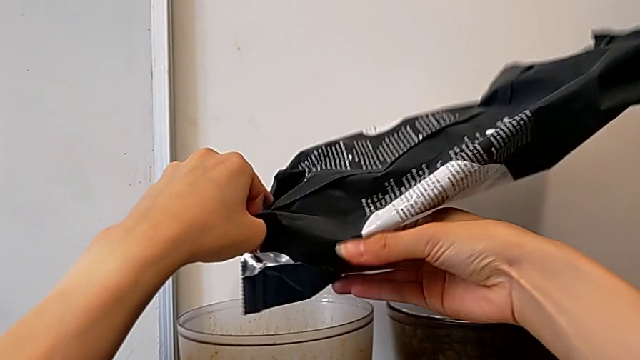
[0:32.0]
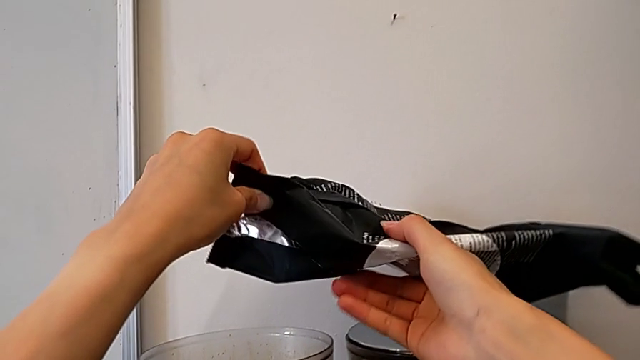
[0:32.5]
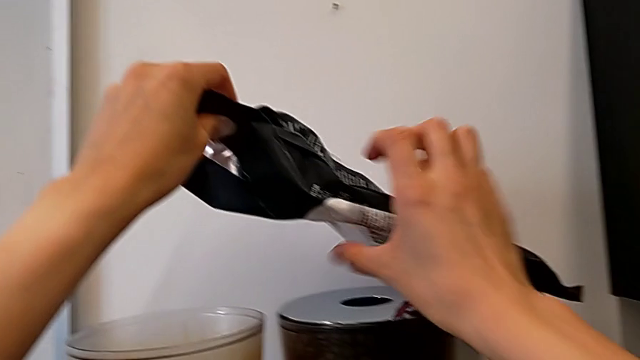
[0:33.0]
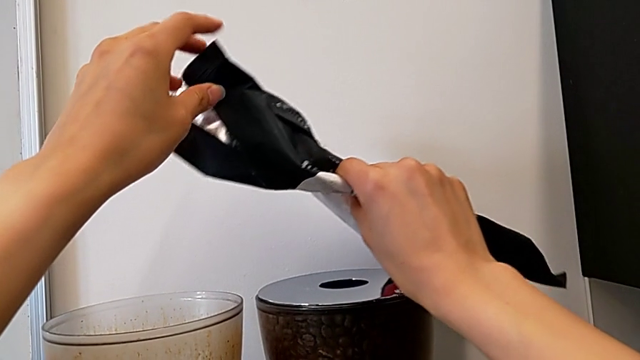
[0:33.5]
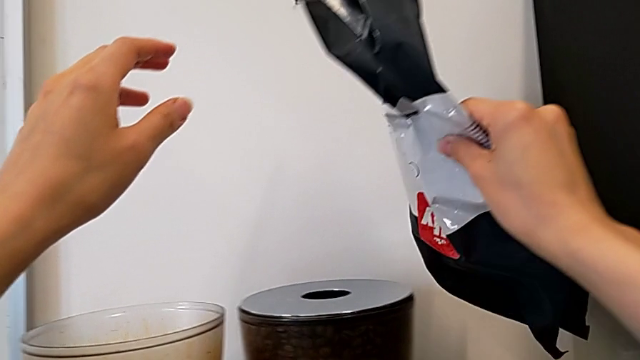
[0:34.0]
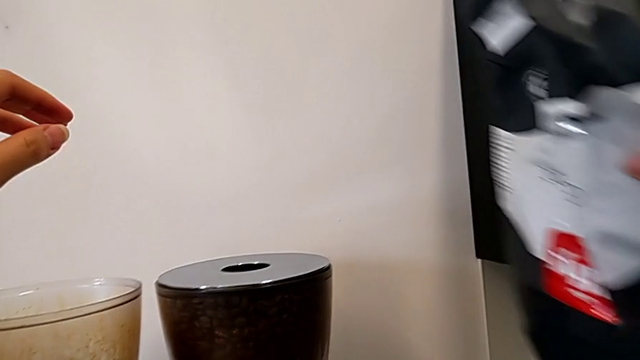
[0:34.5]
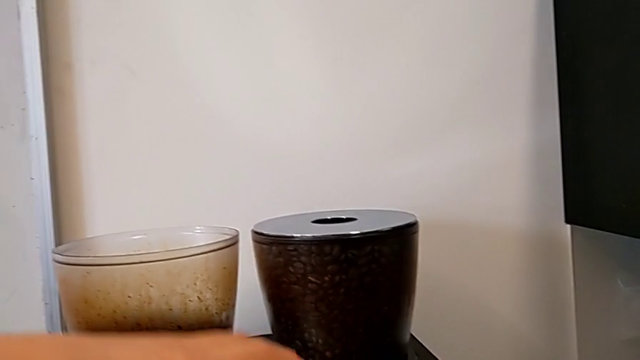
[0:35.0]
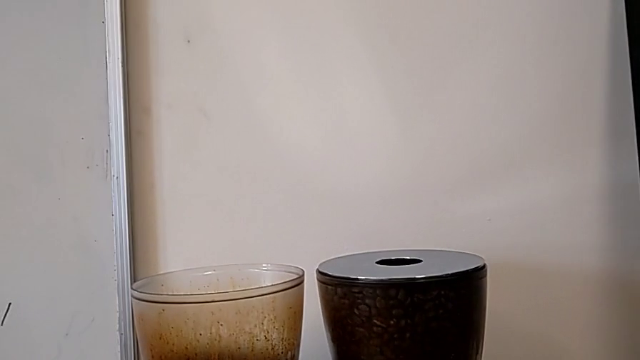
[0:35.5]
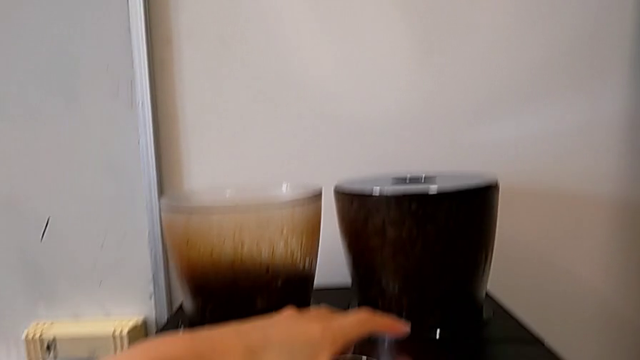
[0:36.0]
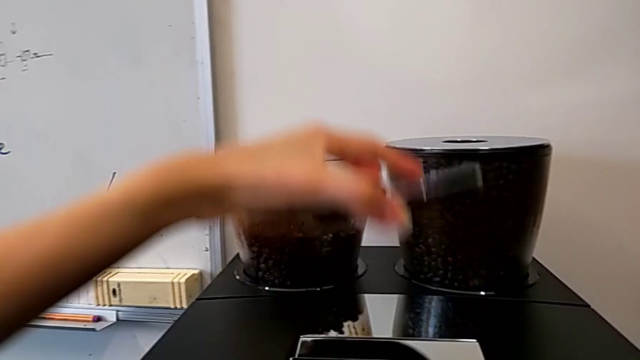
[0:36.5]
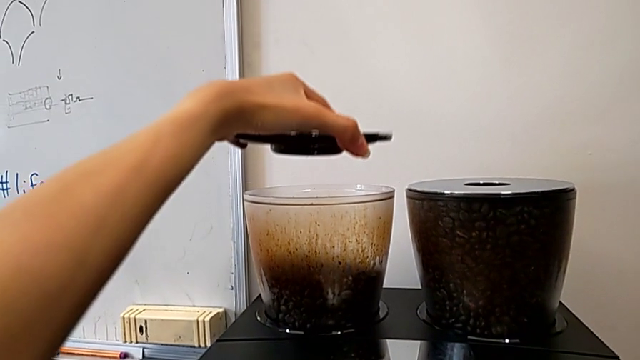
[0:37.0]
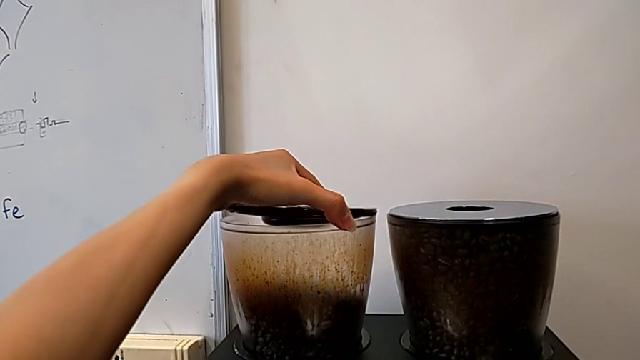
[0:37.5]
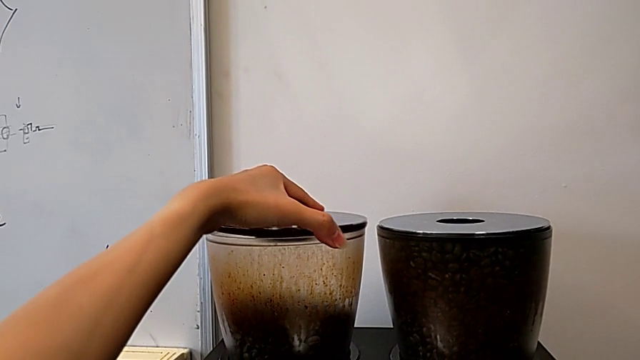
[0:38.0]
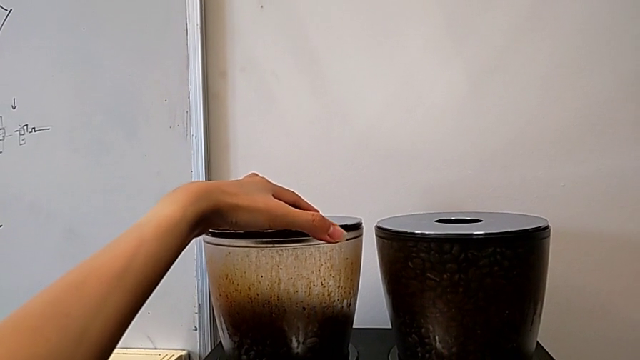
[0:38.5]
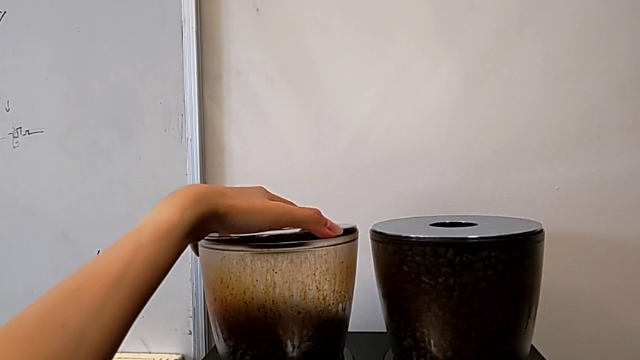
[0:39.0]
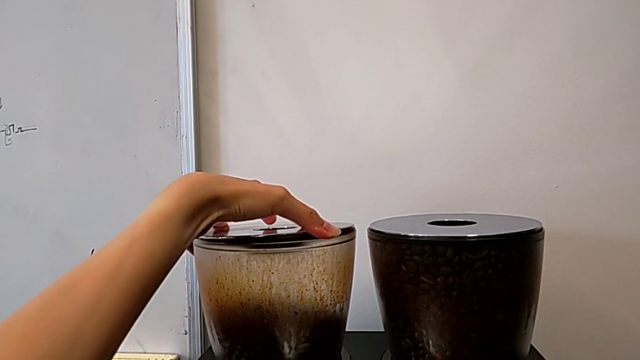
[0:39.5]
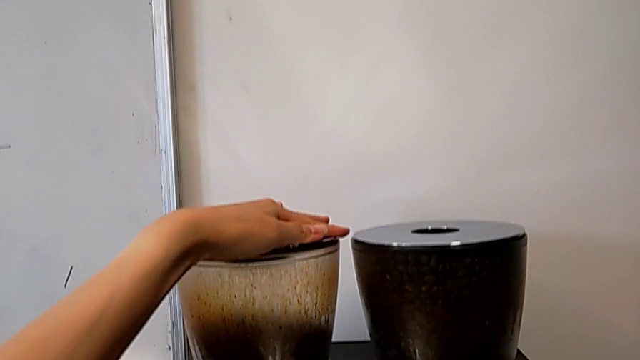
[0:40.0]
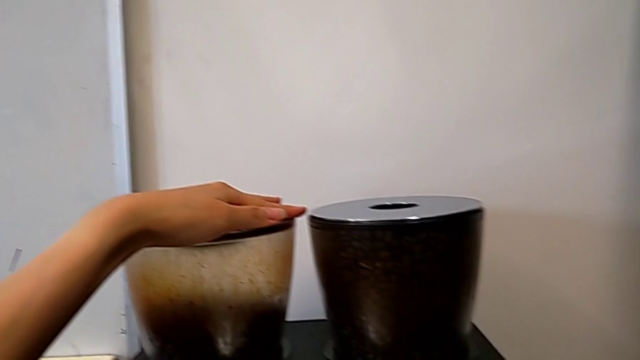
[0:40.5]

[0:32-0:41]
The camera wearer is adding coffee beans into the Espresso machine. They lift the coffee bean bag and close the cup lid.

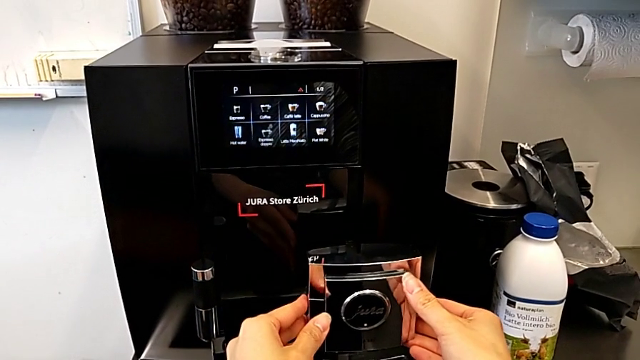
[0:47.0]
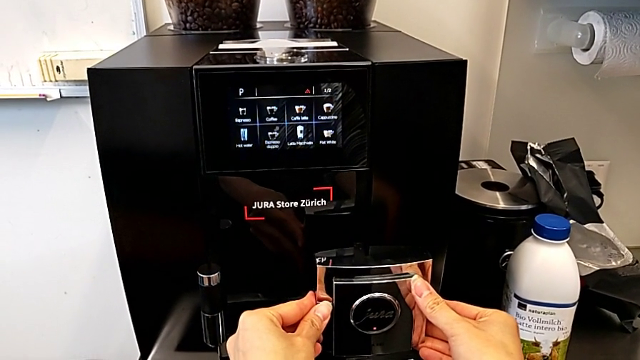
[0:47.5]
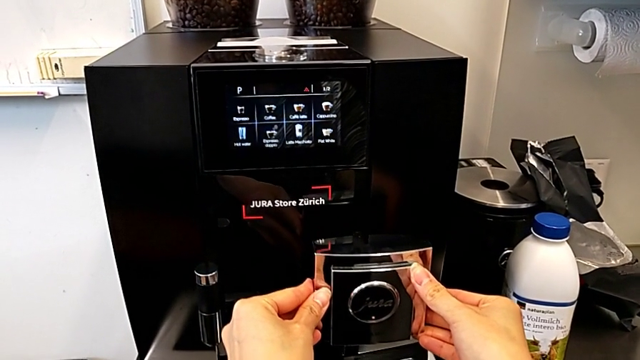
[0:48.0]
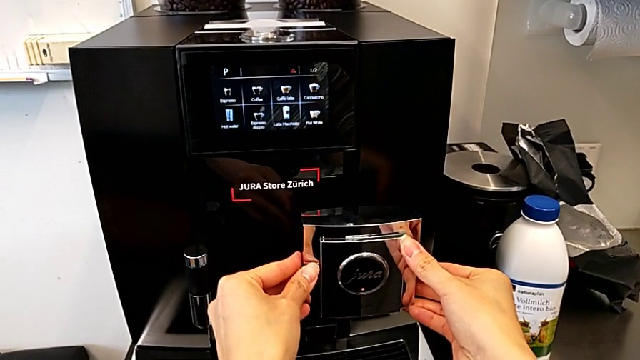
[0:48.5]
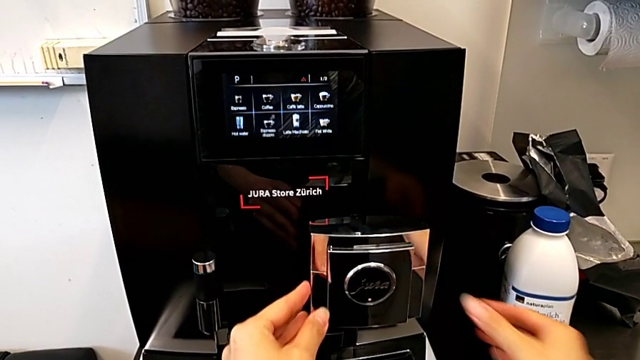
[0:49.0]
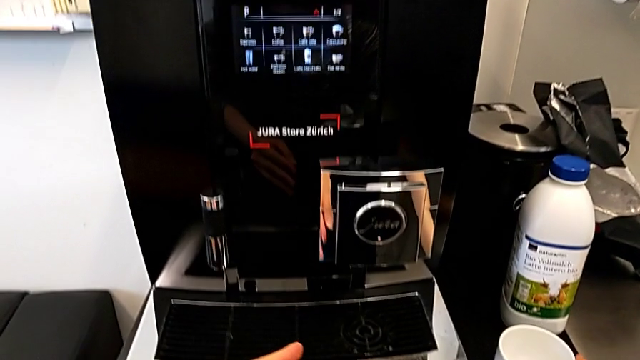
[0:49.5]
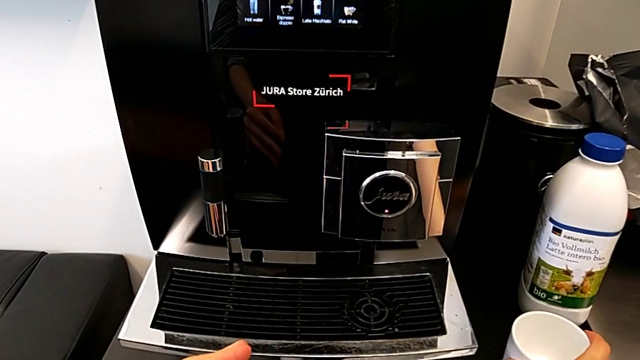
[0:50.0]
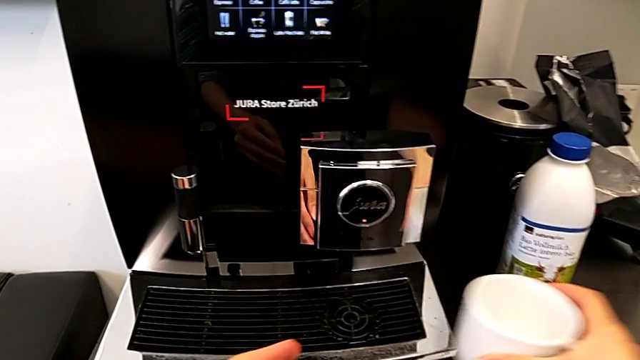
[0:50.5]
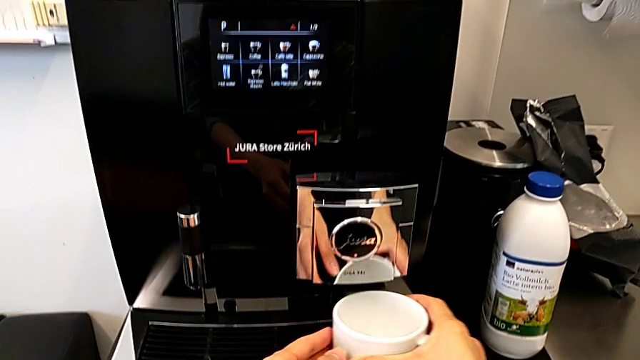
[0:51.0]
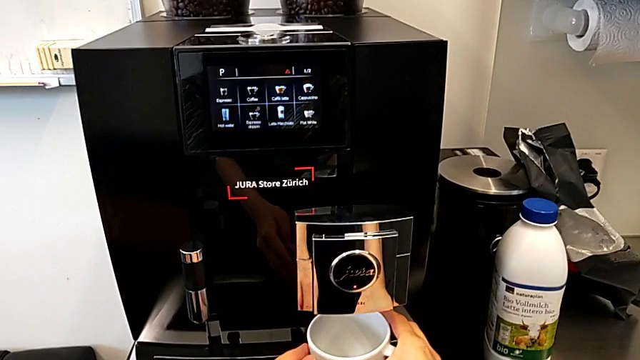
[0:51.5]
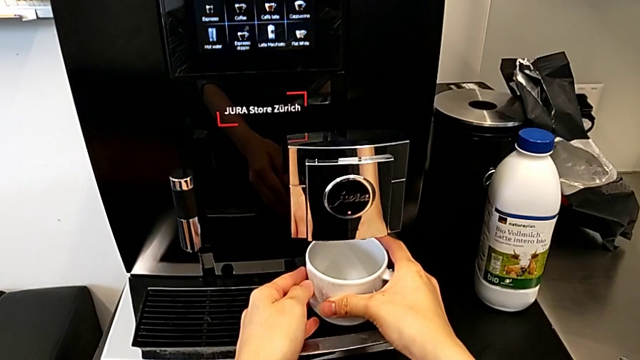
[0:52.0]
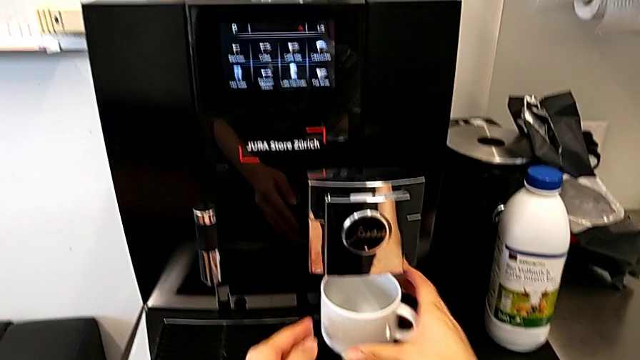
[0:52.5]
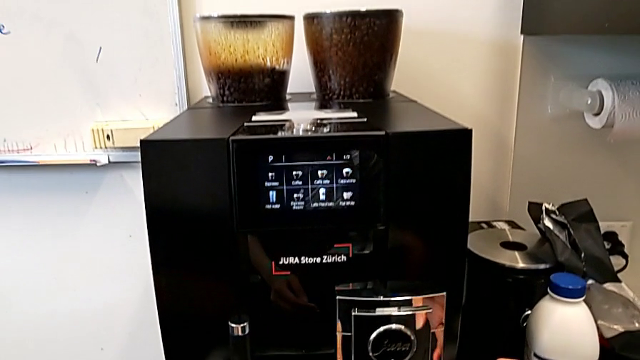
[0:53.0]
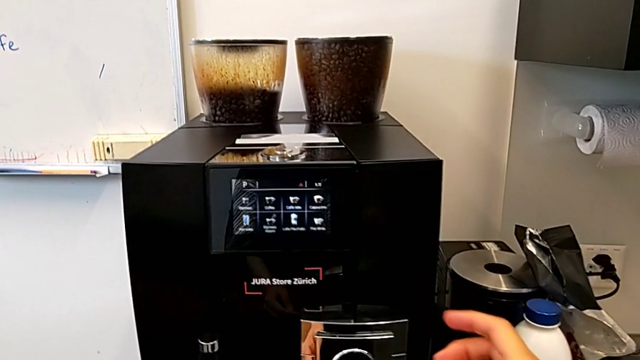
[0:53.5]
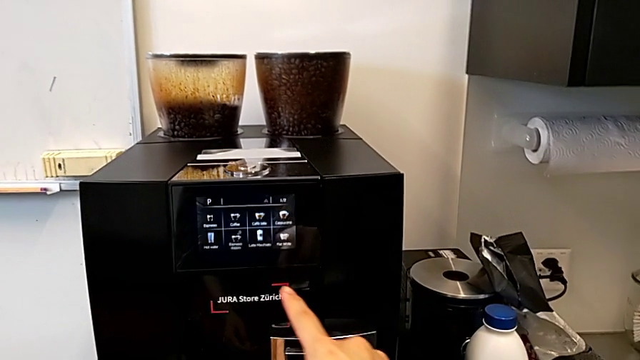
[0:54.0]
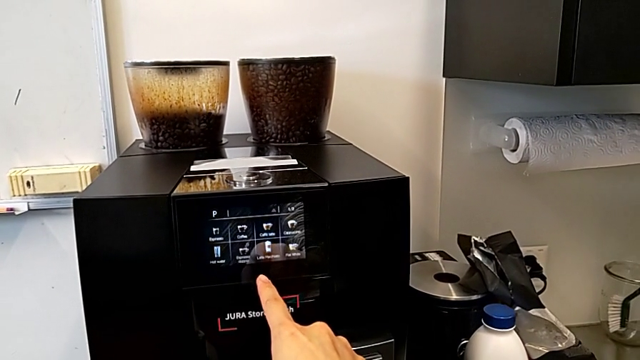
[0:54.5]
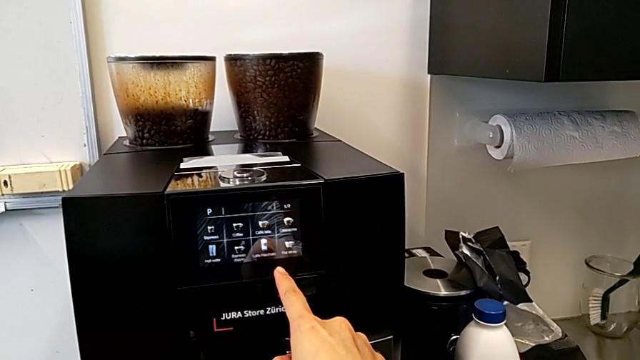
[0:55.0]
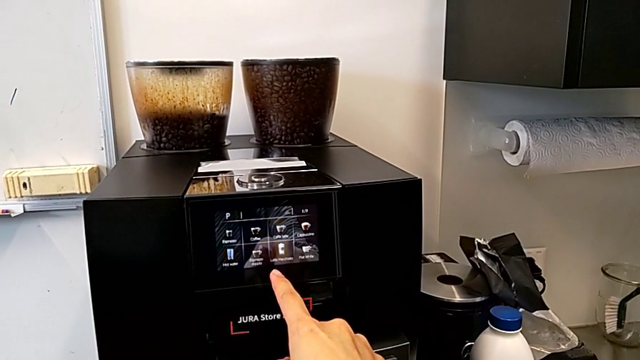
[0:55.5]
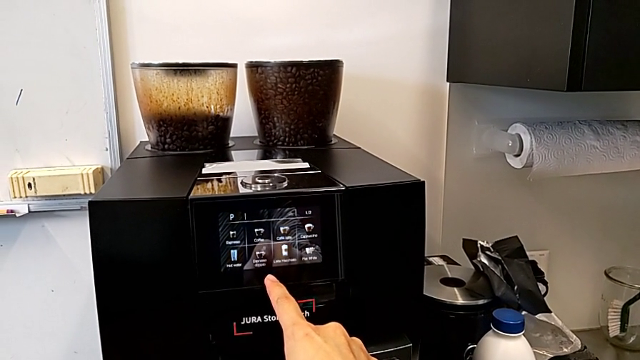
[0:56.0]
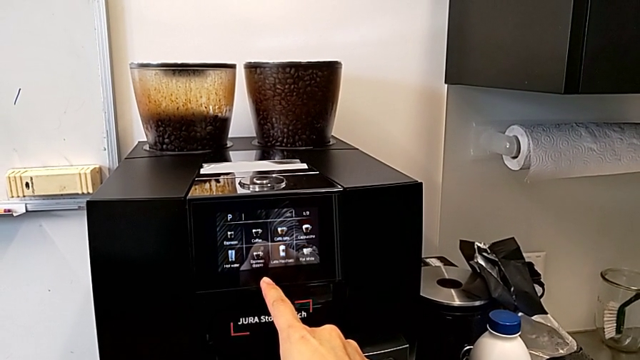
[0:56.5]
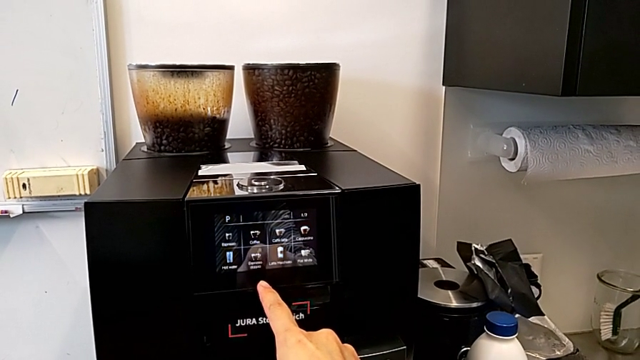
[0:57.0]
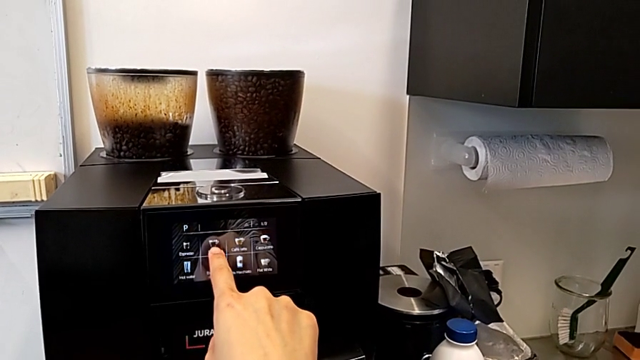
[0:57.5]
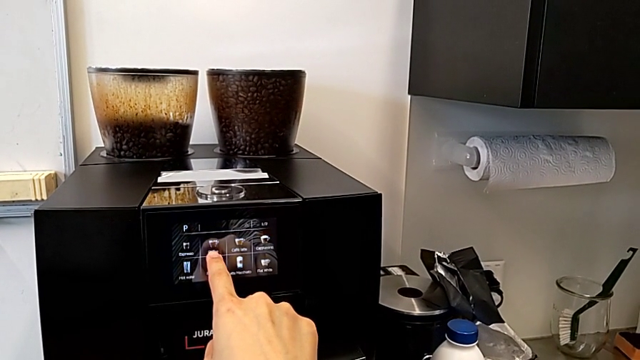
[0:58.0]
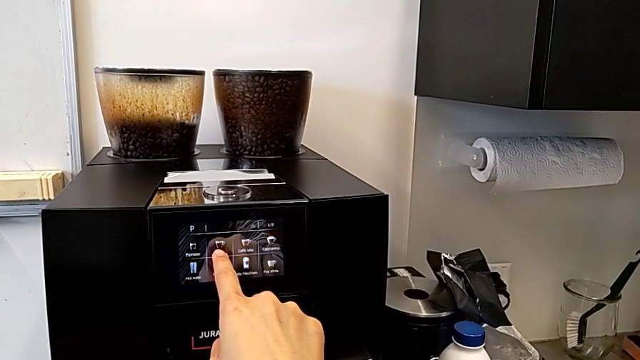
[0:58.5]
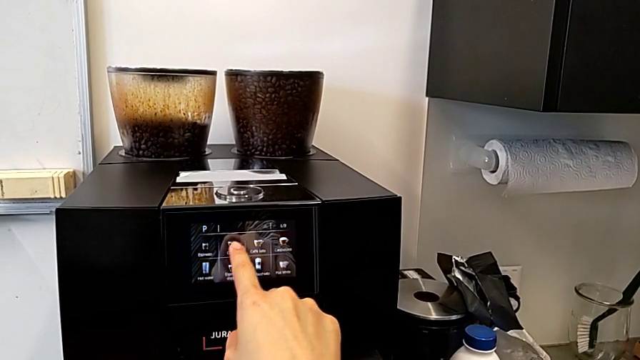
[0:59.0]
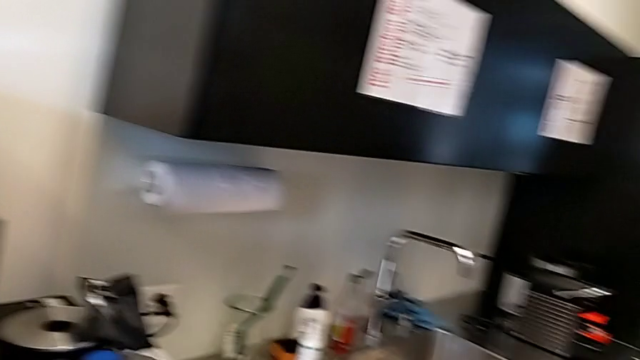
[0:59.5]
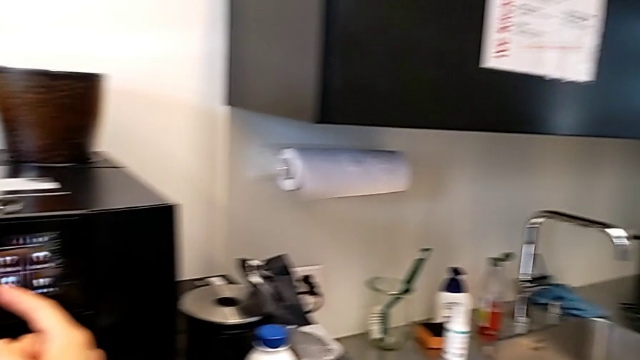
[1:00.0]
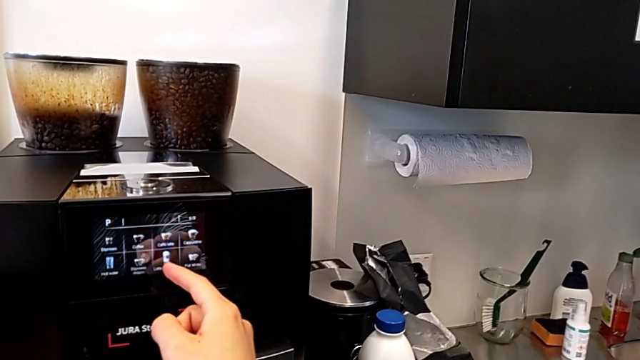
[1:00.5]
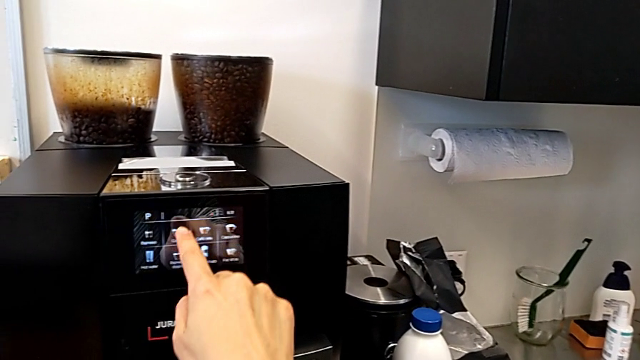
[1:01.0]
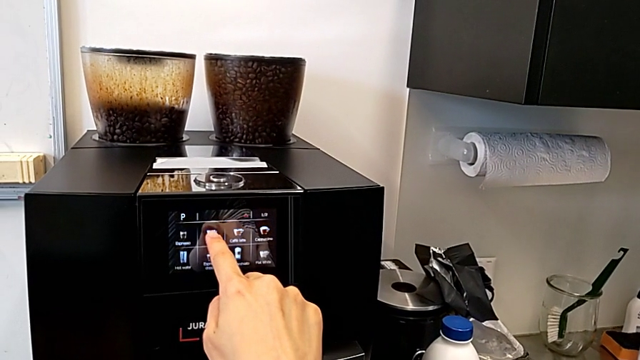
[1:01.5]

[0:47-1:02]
The camera wearer is making a cup of coffee. They pull the bottom front dispenser, place the cup and begin to press the button.
